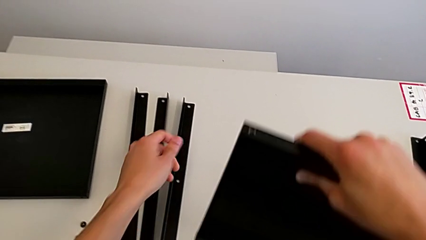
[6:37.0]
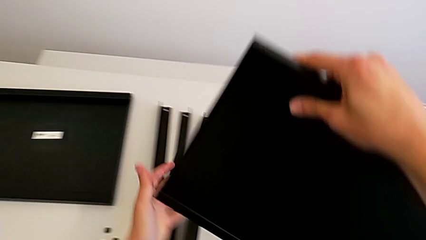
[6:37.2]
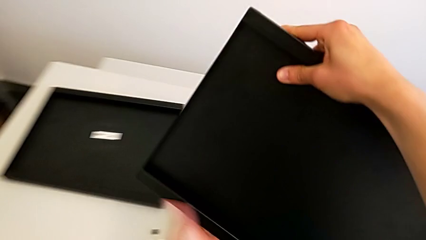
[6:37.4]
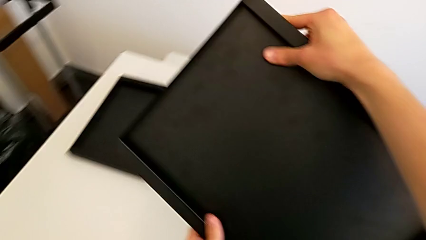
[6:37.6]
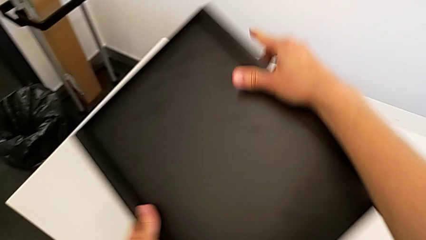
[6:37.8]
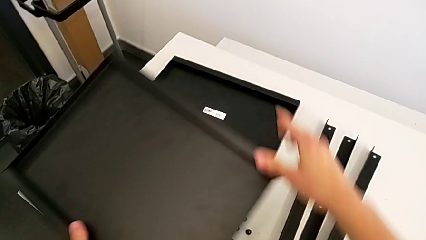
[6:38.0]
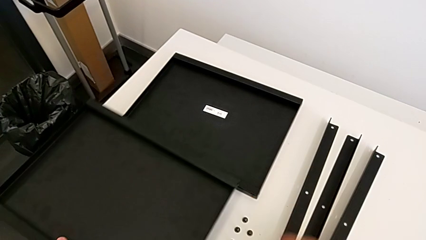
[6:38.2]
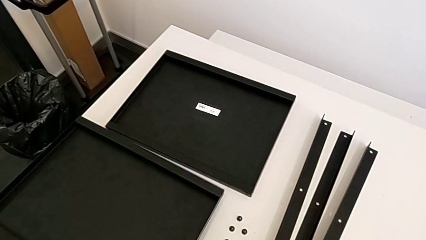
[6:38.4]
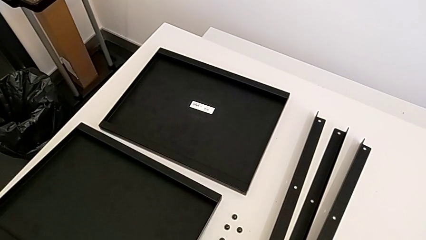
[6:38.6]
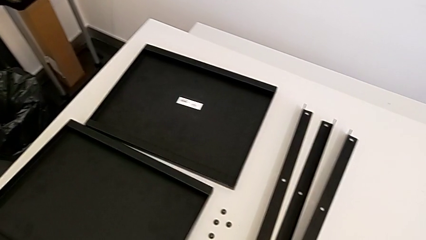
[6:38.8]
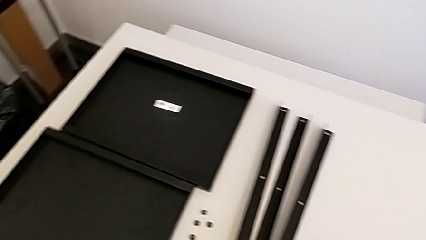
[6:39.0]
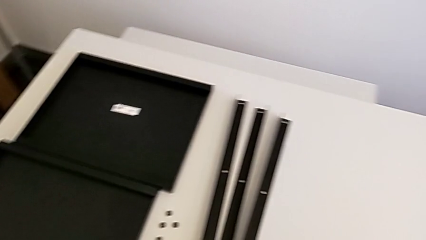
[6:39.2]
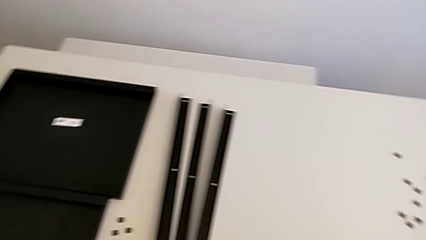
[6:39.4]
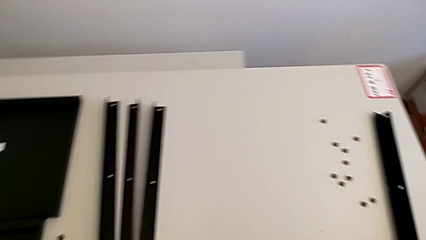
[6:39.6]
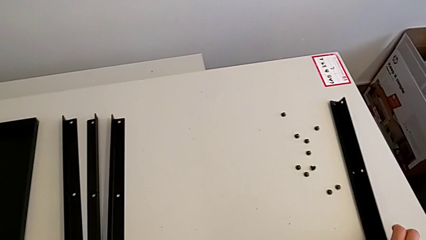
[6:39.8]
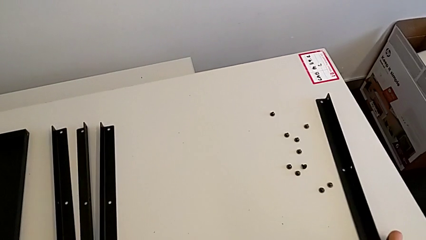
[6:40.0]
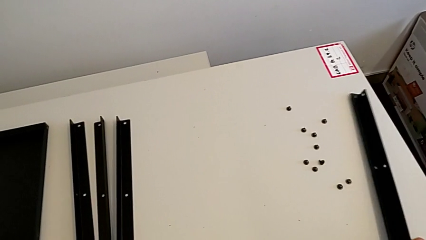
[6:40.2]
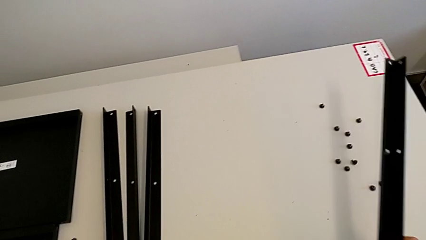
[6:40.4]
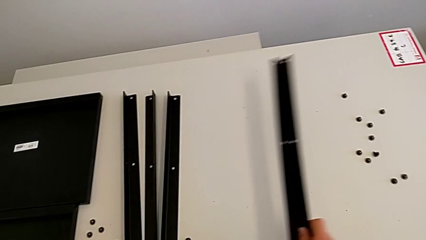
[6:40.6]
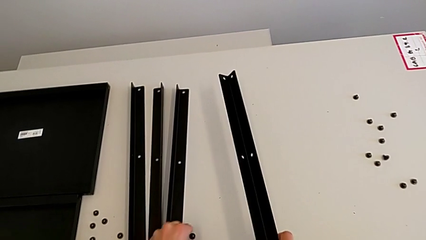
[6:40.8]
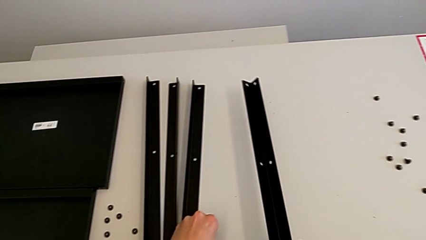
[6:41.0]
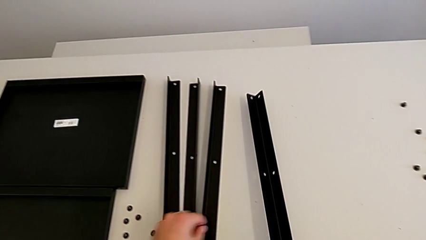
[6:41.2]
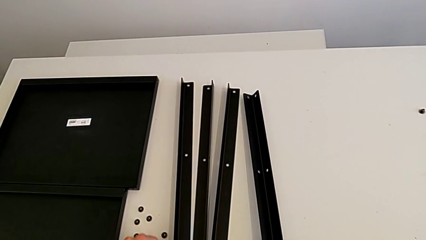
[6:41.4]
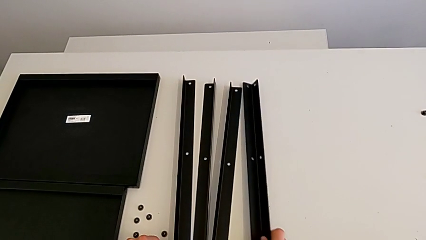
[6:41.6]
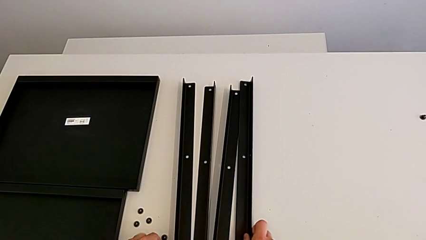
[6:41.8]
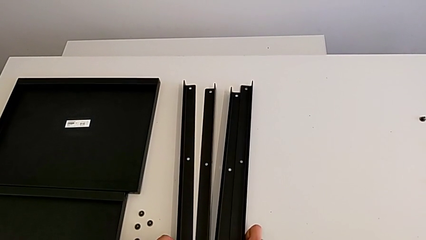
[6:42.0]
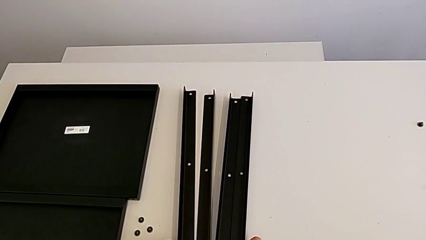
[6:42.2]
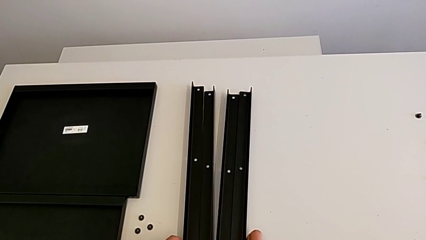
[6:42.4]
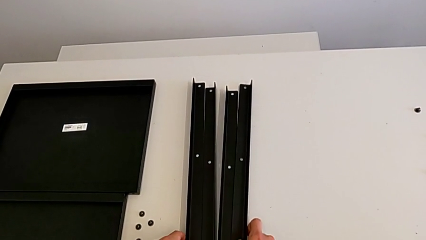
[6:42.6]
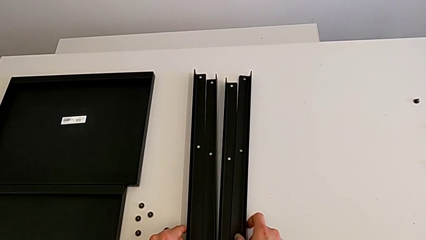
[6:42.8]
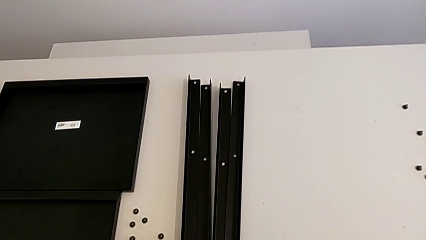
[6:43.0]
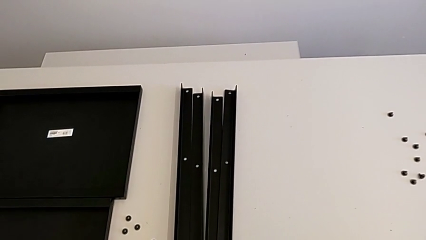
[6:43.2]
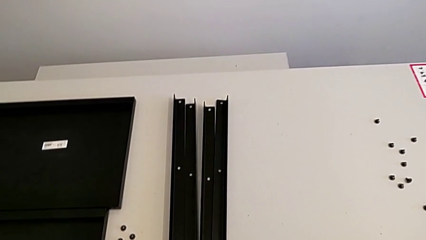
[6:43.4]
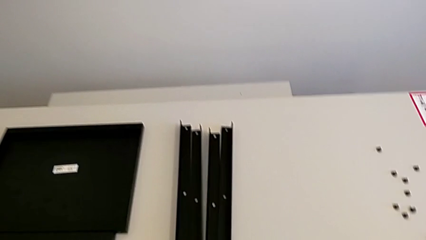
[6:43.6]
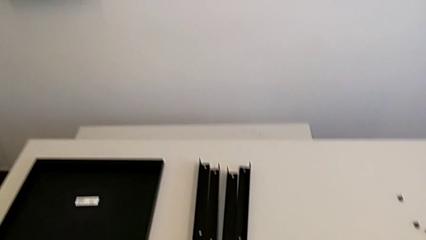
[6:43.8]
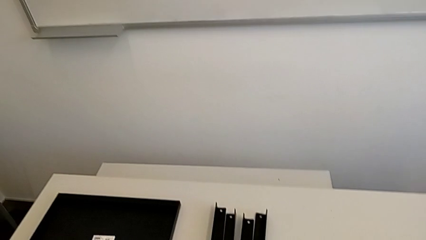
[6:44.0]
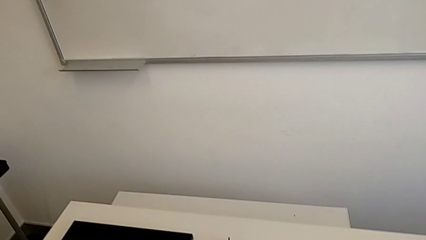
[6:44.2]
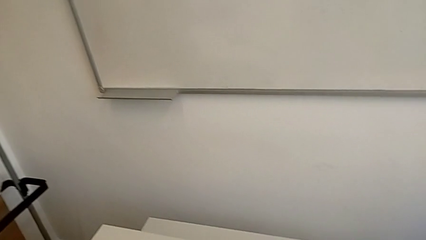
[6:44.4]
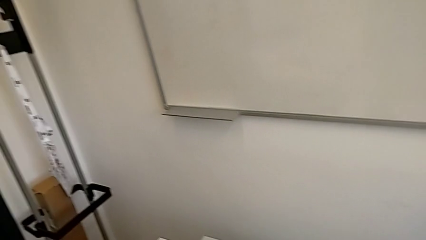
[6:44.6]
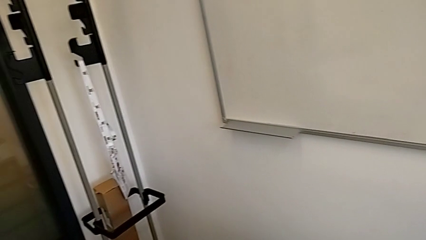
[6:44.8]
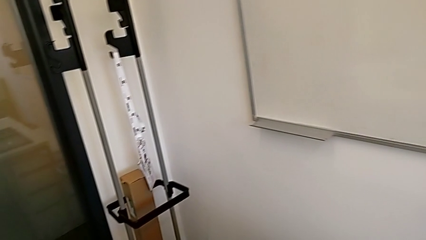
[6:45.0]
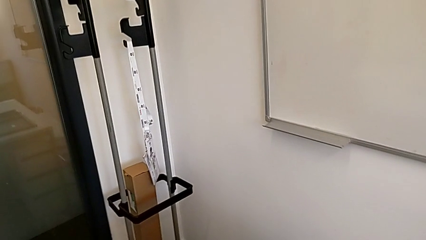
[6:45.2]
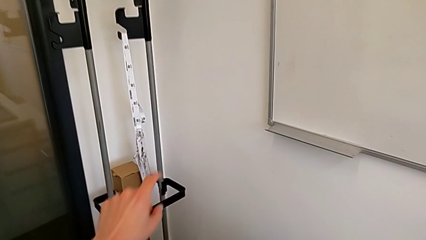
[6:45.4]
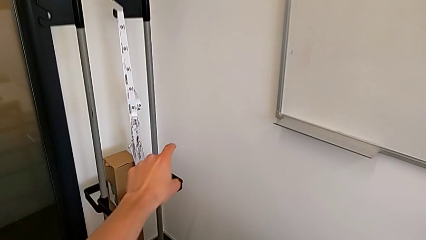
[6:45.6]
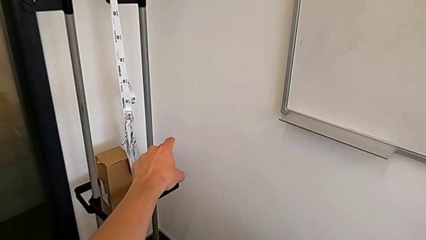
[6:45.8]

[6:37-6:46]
The camera wearer disassembles the fourth leg. They place the bottom tray, grab the leg and align it.
